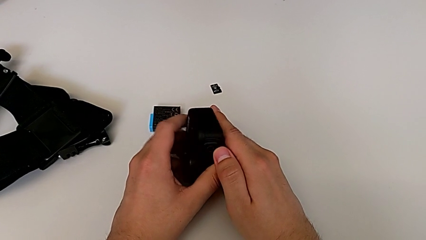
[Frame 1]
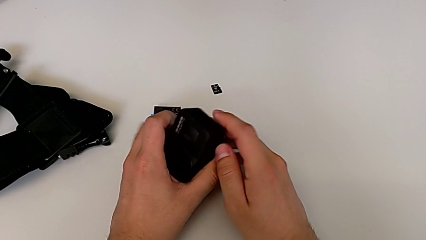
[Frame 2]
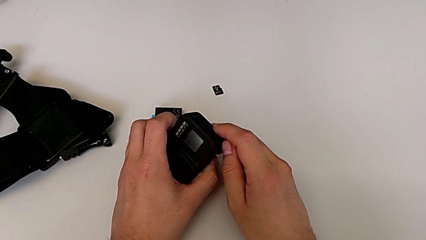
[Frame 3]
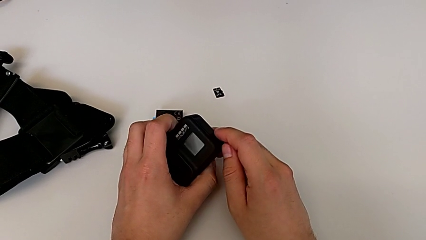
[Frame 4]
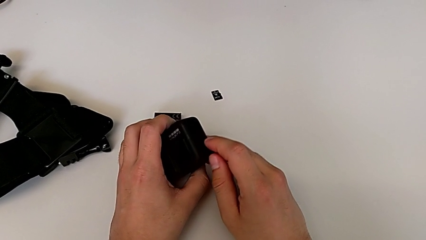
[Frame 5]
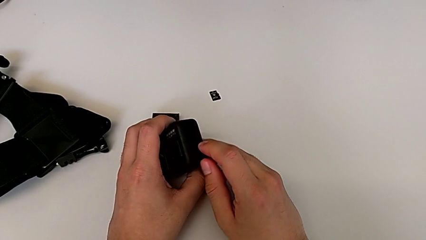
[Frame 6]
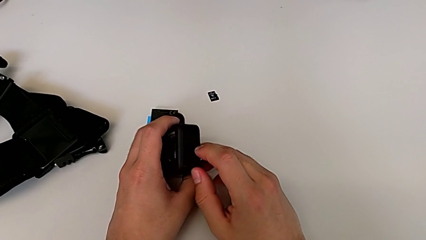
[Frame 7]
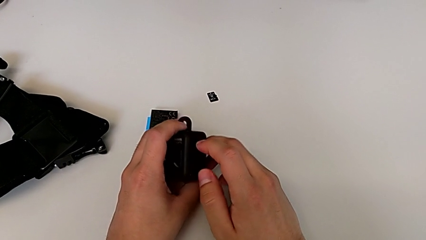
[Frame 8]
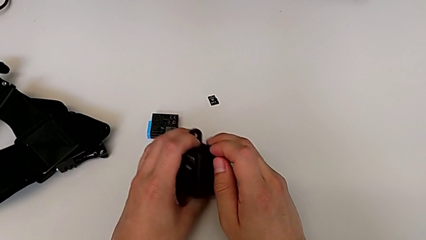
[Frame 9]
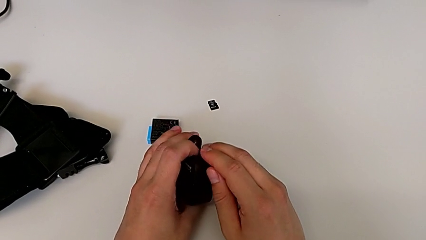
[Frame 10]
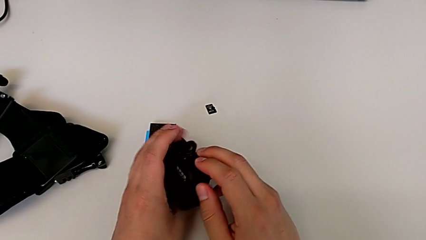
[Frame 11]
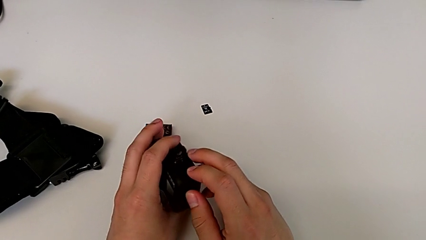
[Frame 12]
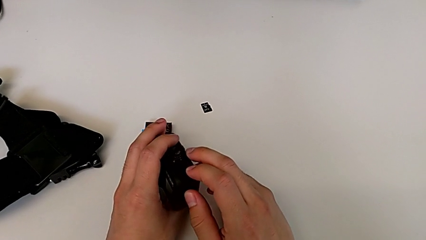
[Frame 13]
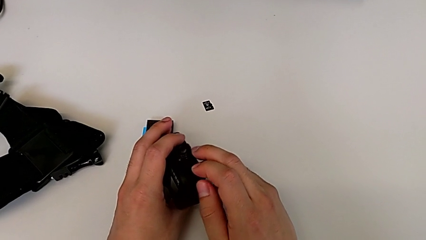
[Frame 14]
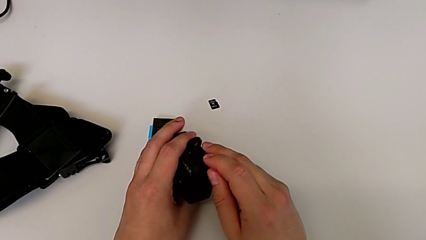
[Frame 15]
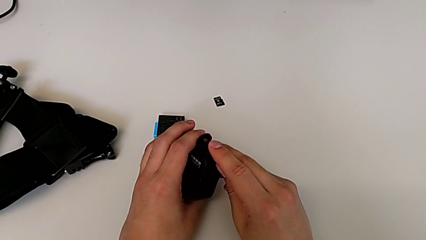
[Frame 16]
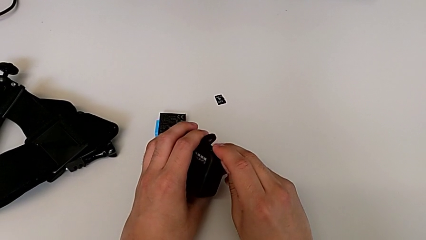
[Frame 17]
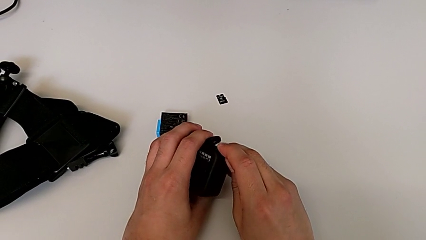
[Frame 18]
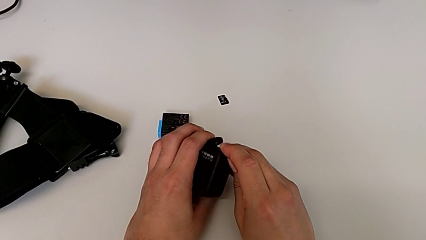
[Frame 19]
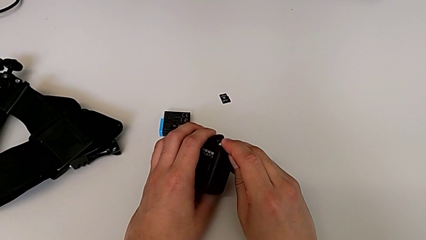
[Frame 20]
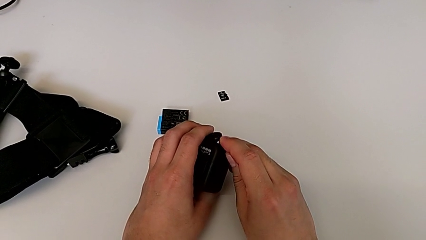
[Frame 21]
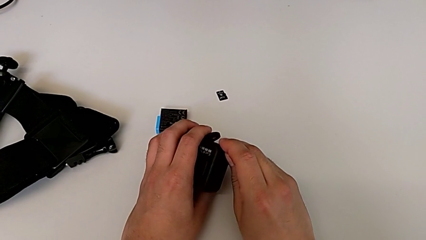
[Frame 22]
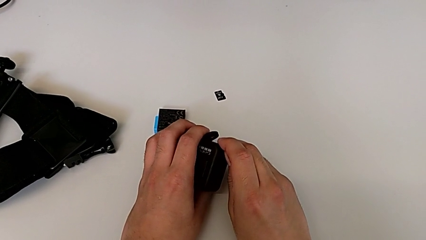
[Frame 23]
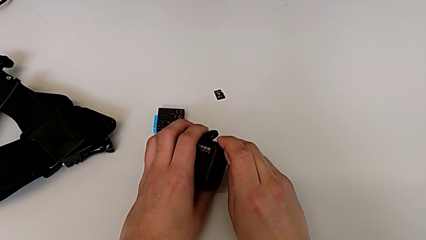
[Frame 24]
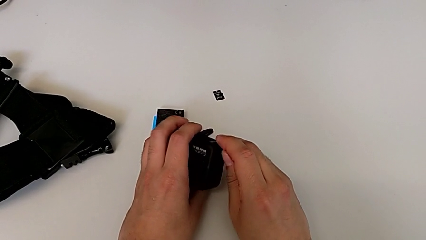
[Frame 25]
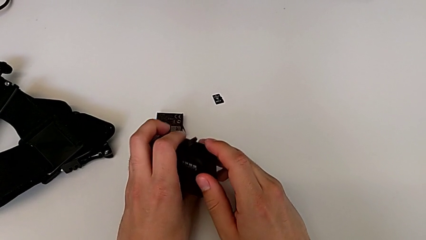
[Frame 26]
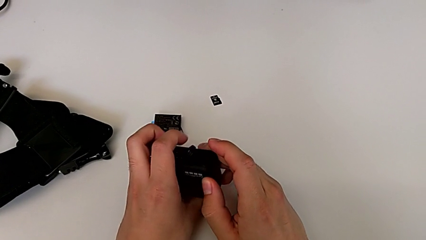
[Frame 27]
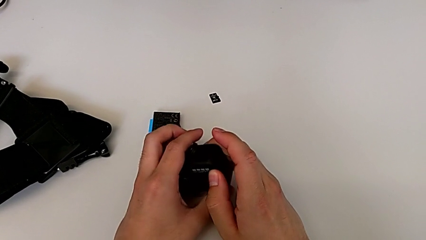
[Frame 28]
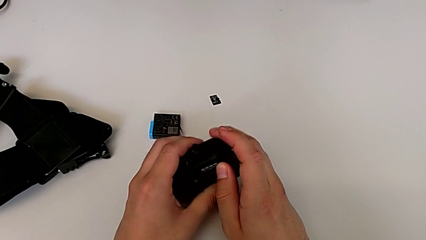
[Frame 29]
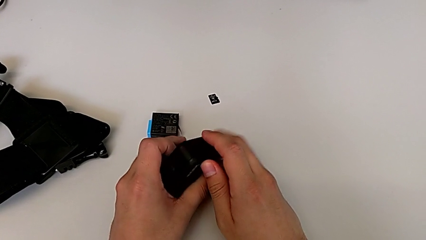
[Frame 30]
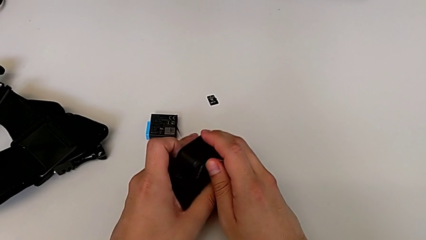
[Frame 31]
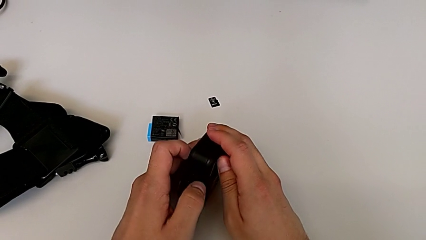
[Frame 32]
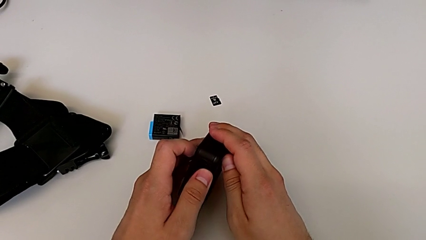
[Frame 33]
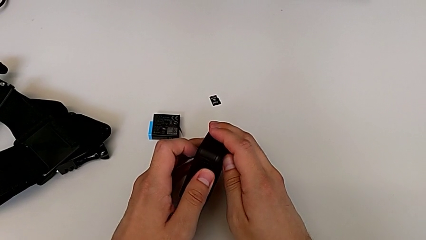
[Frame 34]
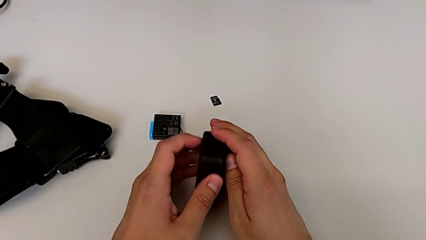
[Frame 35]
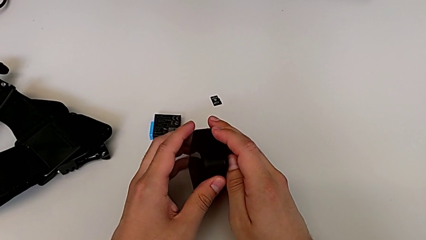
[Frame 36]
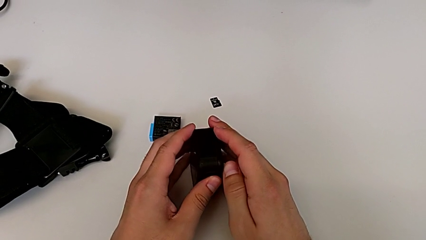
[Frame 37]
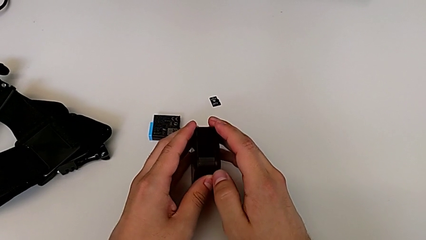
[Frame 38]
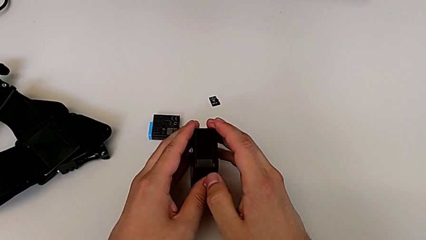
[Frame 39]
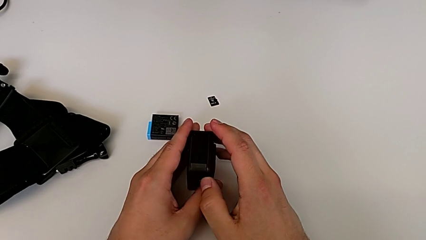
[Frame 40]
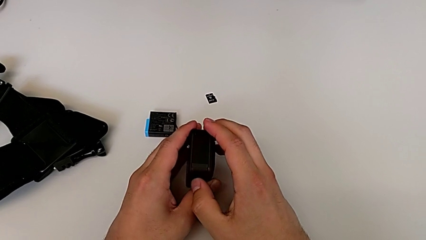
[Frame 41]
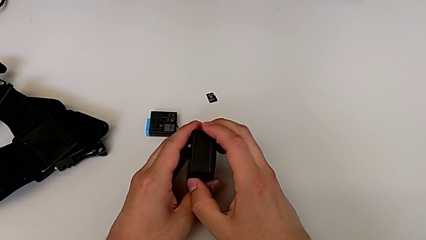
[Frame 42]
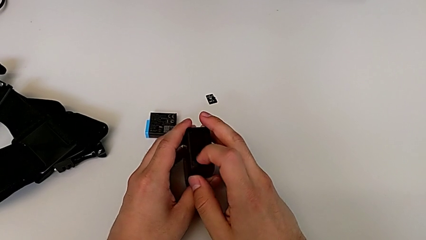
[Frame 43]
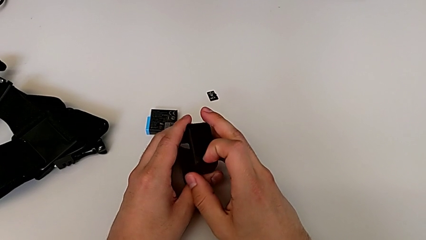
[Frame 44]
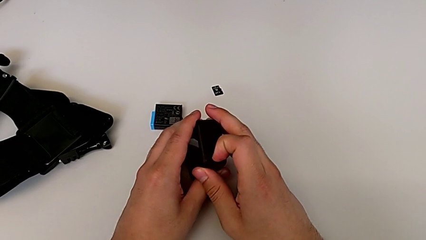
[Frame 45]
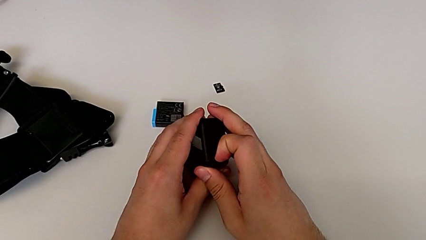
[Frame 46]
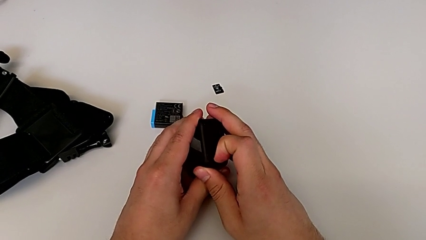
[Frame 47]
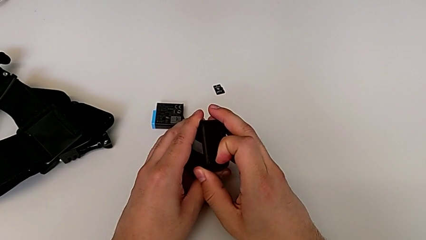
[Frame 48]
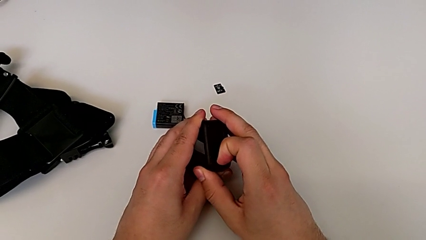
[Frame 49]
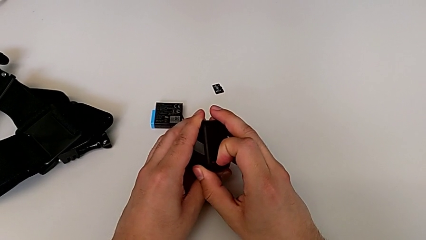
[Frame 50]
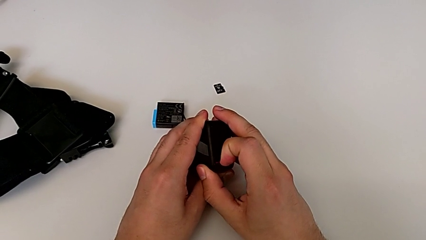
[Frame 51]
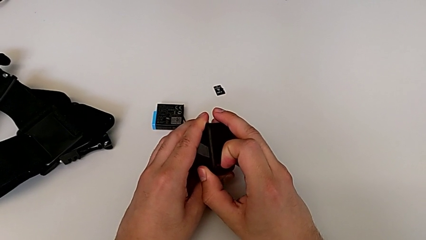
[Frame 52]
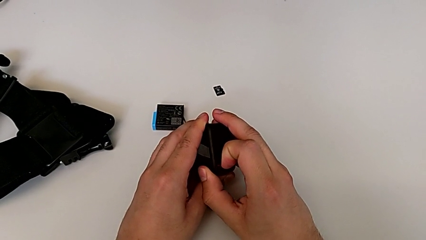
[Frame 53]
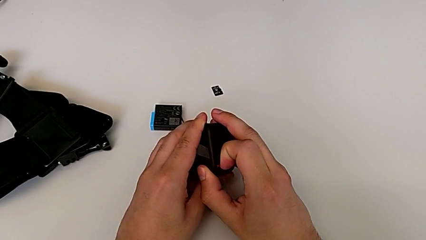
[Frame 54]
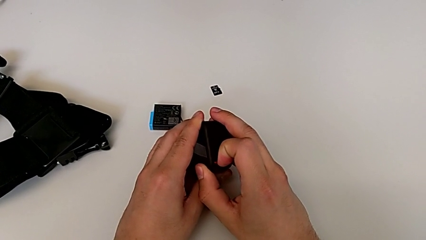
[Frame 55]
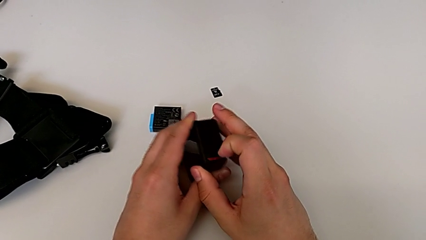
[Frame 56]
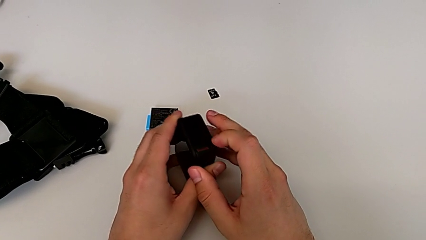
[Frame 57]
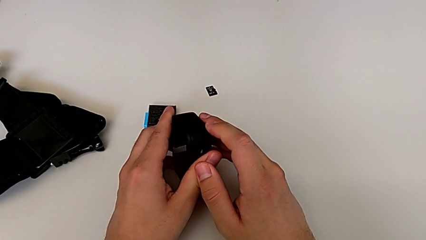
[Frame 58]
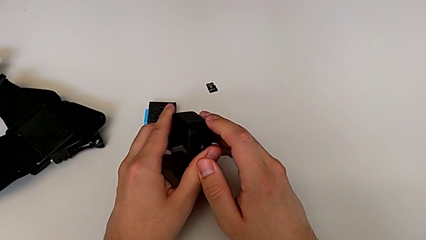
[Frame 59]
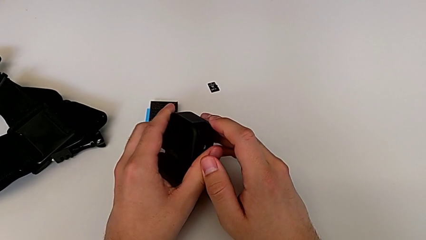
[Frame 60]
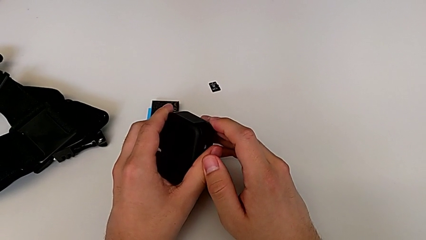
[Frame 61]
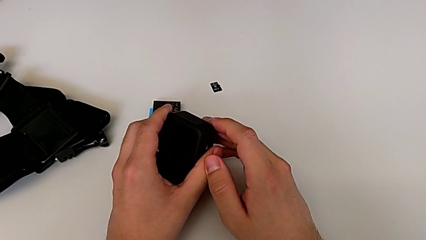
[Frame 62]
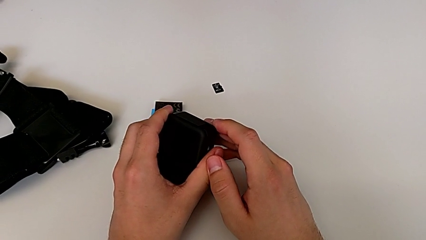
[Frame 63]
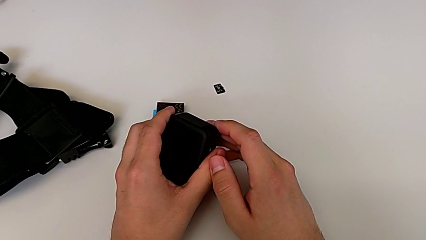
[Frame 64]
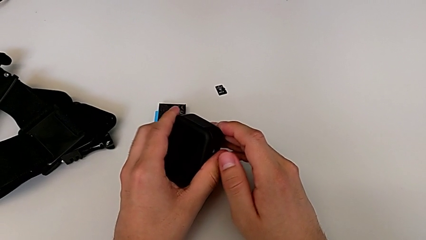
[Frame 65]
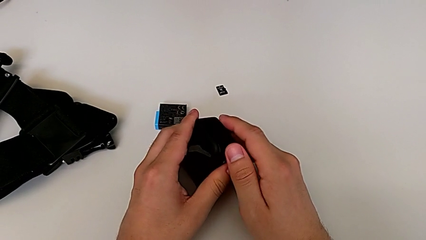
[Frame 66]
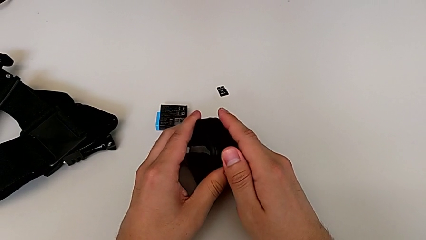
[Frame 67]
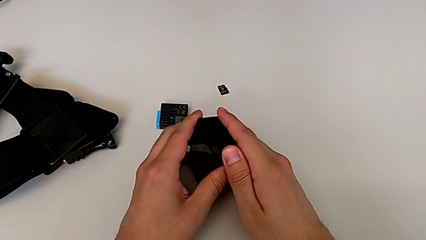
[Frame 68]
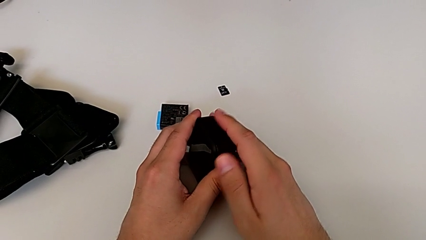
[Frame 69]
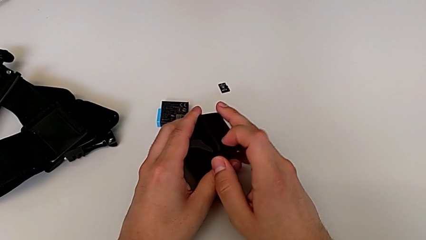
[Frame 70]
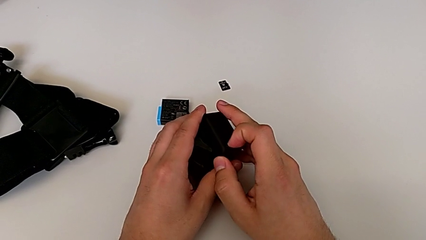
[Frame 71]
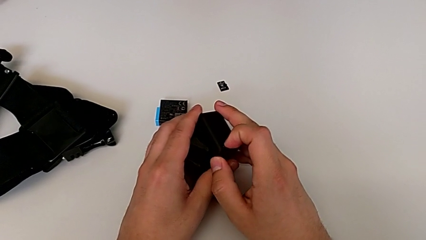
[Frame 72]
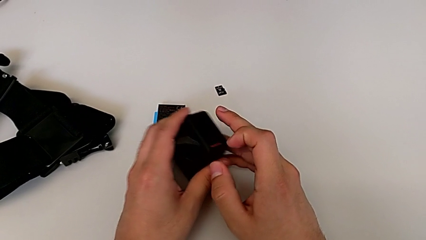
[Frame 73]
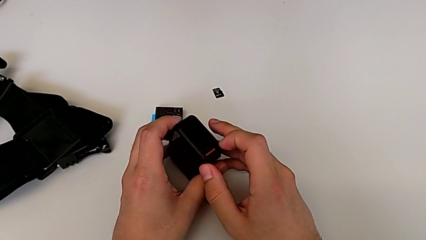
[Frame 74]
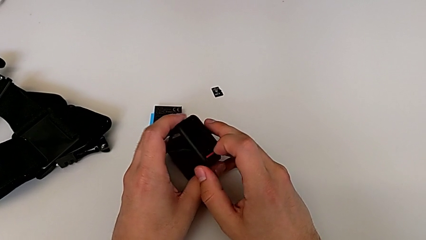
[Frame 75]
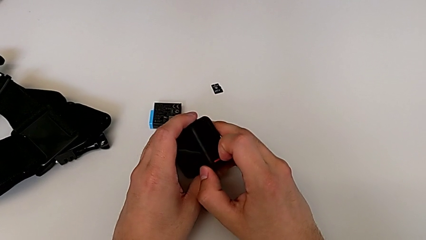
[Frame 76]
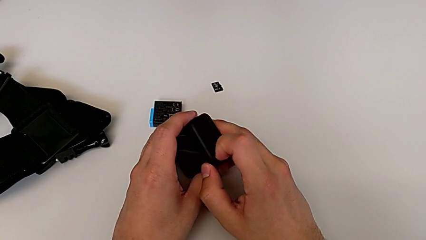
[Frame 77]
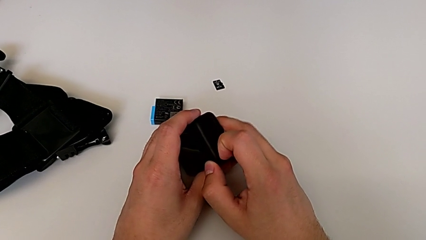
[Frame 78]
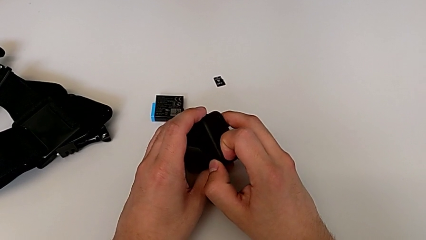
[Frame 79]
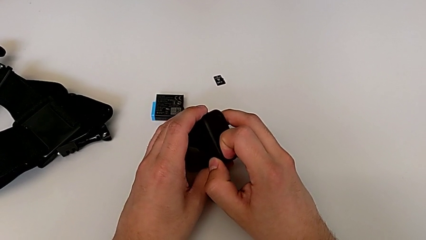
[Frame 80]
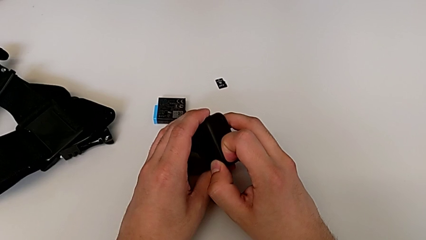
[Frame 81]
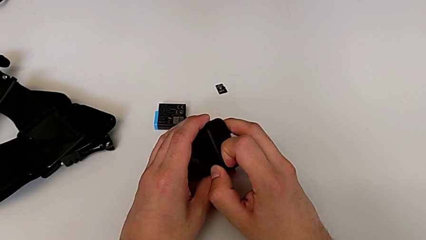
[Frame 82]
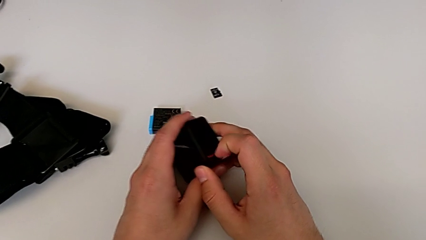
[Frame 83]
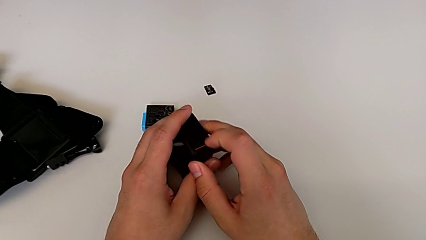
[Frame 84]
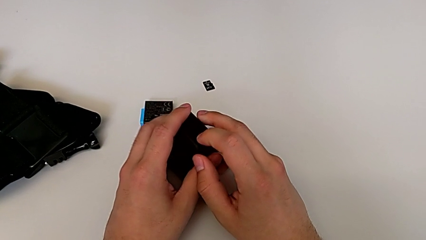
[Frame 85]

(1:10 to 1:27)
The camera wearer is opening the battery door. They pull the mount tabs, rotate the GoPro, unlock the battery door, inspect the GoPro, lock the battery door, unlock it and wrongly pull it, pulling the battery lock instead of the battery door.
